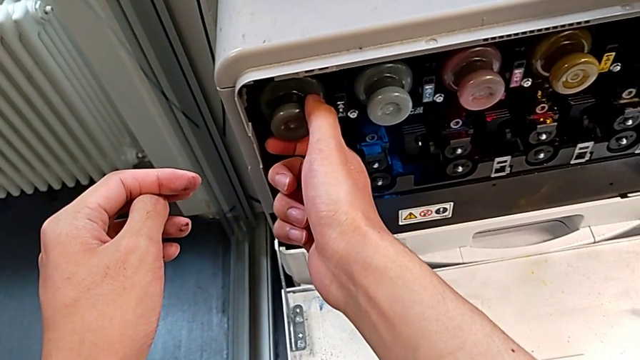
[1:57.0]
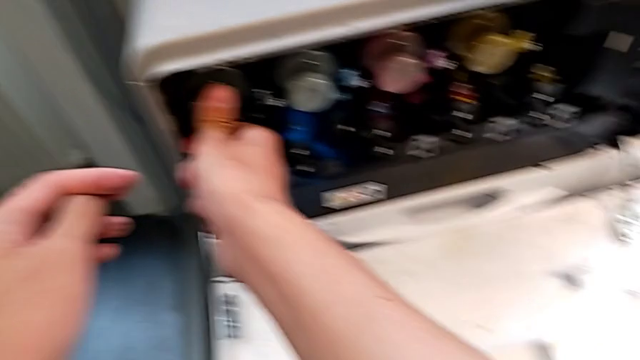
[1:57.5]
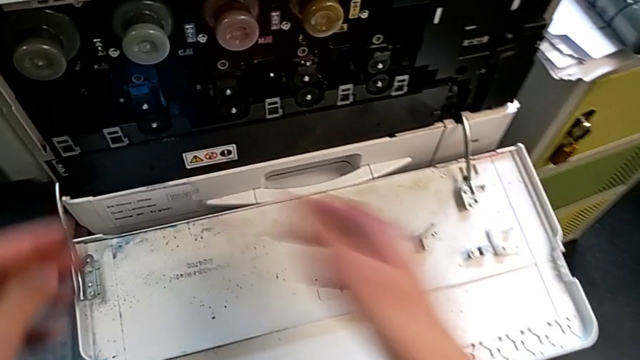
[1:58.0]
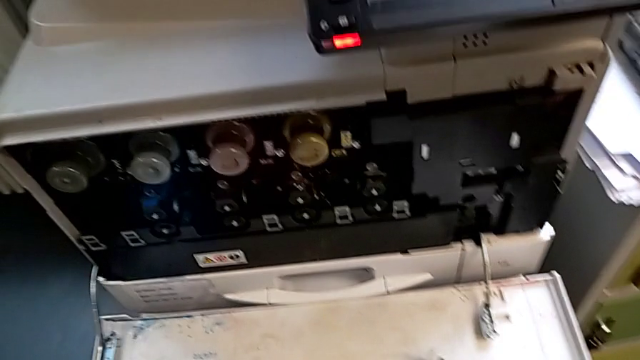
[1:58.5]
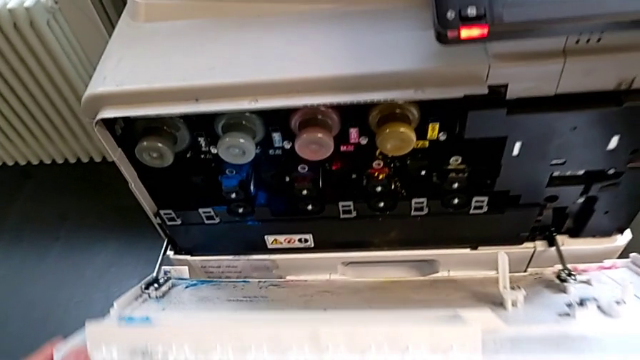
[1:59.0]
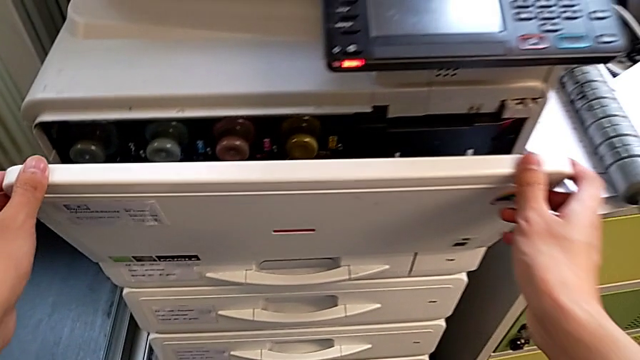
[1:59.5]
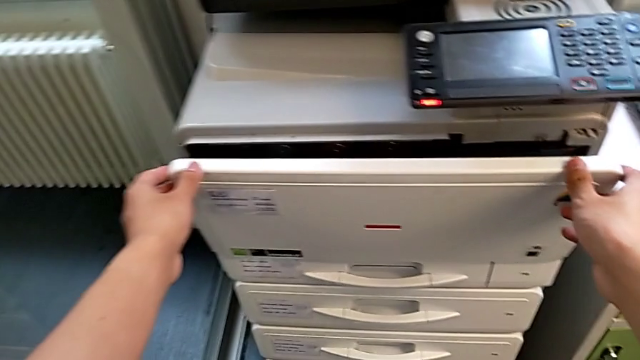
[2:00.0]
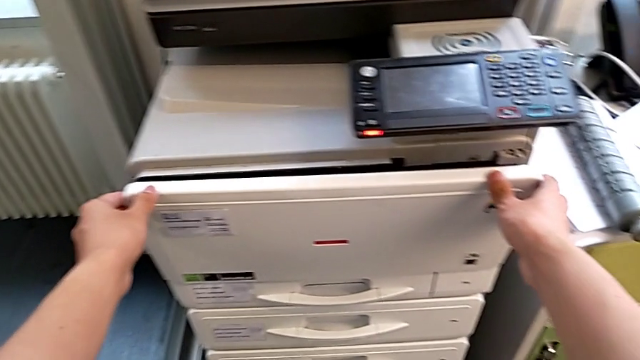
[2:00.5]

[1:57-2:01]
The camera wearer is exchanging a black ink cartridge. They close the cartridge gate.
